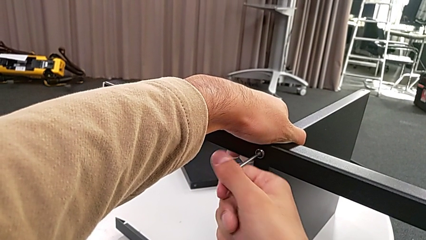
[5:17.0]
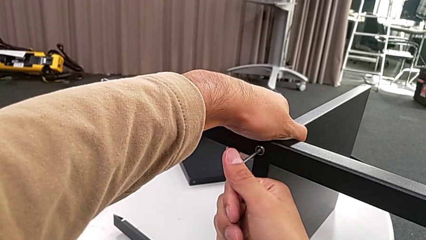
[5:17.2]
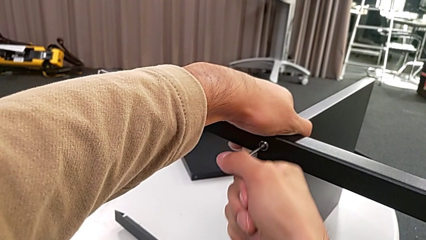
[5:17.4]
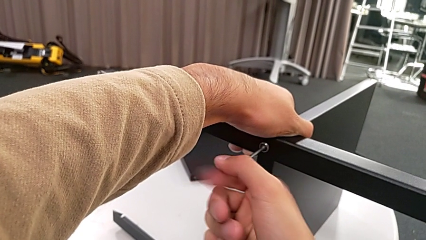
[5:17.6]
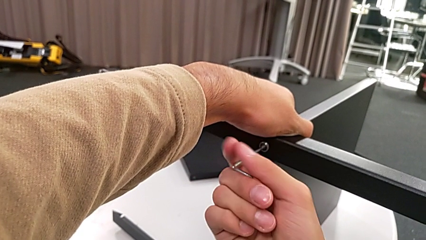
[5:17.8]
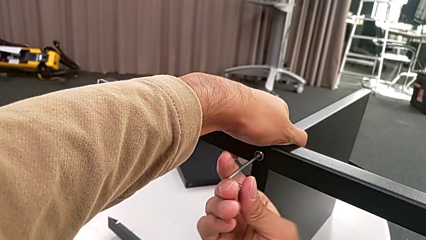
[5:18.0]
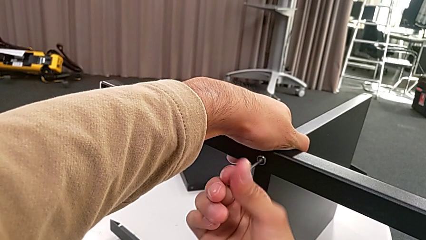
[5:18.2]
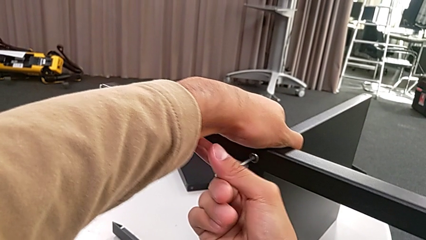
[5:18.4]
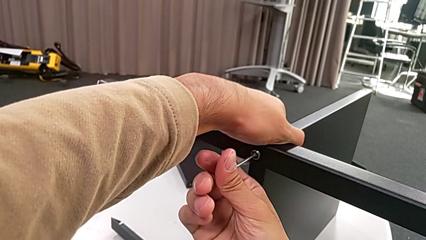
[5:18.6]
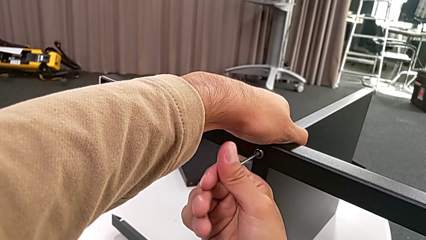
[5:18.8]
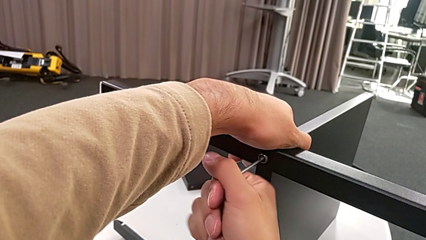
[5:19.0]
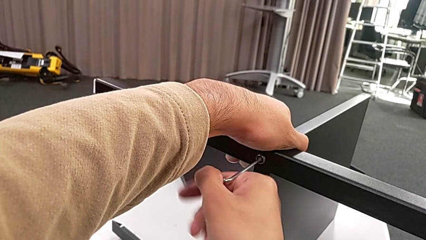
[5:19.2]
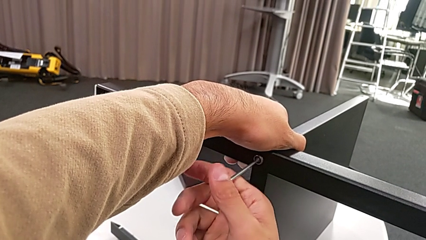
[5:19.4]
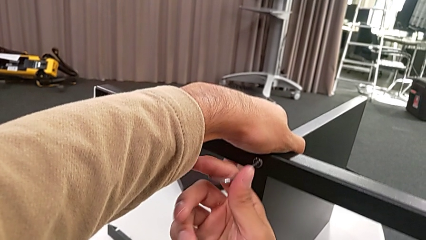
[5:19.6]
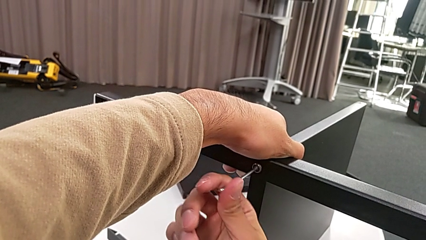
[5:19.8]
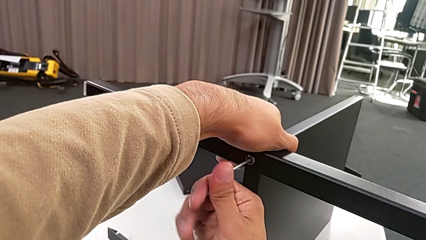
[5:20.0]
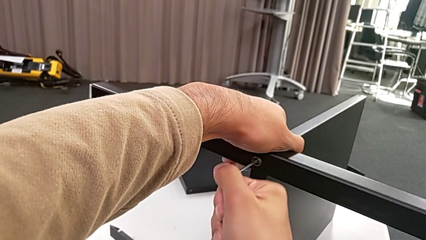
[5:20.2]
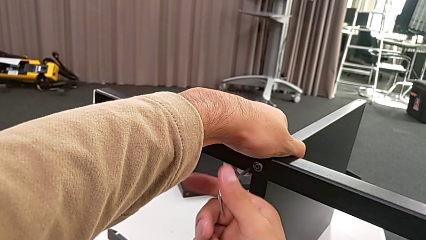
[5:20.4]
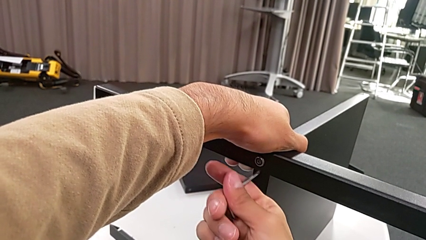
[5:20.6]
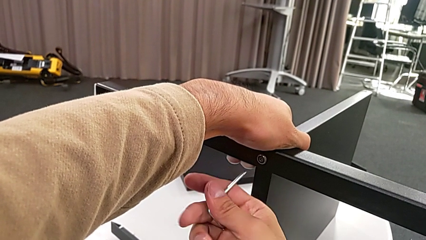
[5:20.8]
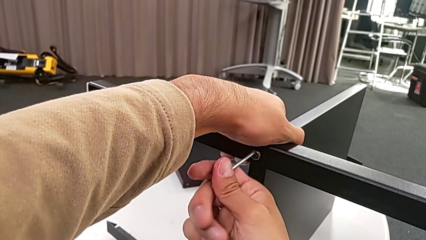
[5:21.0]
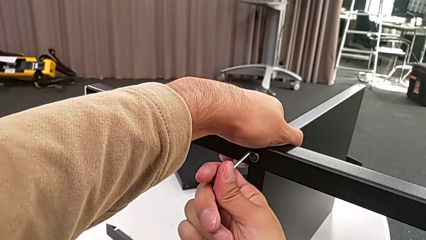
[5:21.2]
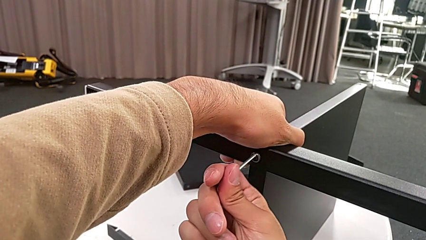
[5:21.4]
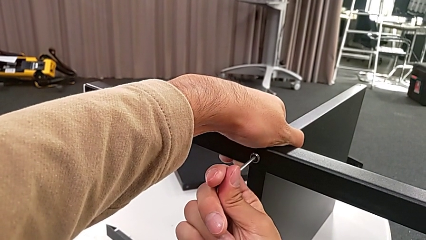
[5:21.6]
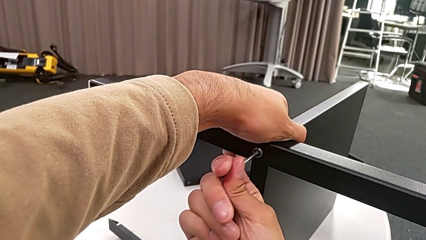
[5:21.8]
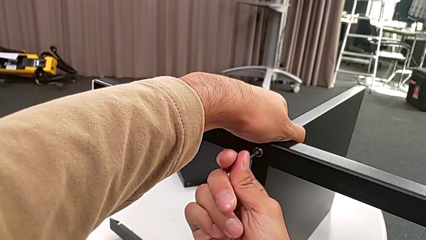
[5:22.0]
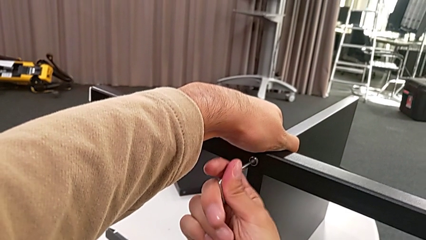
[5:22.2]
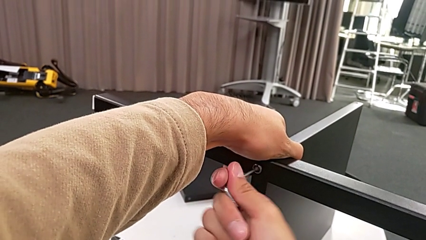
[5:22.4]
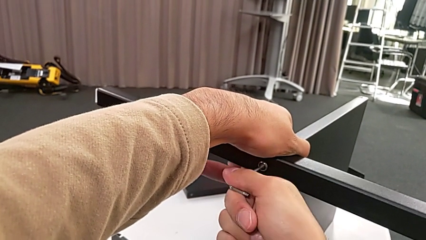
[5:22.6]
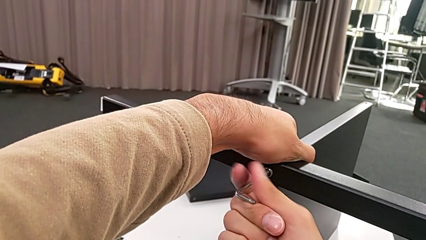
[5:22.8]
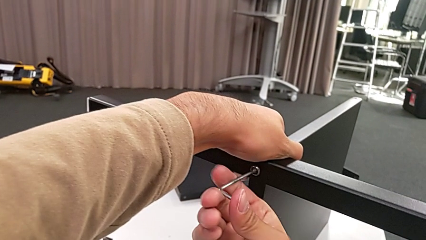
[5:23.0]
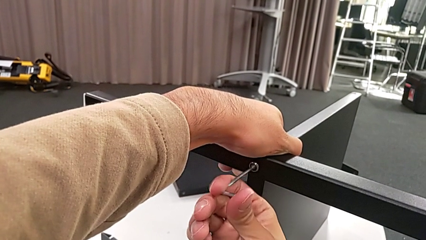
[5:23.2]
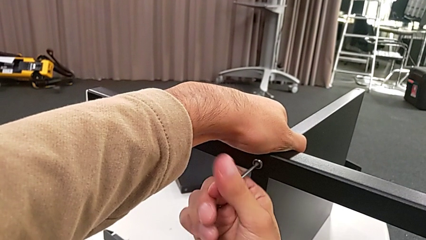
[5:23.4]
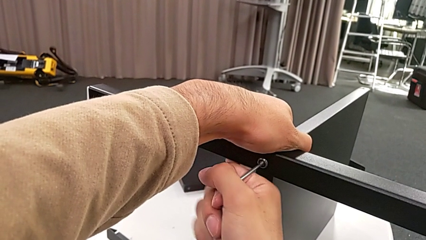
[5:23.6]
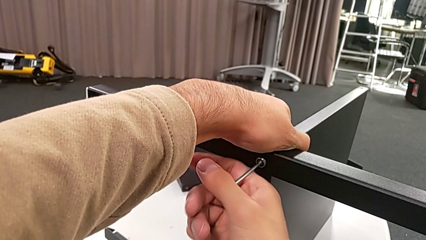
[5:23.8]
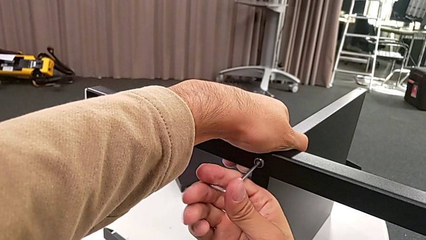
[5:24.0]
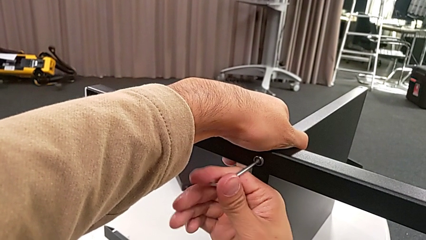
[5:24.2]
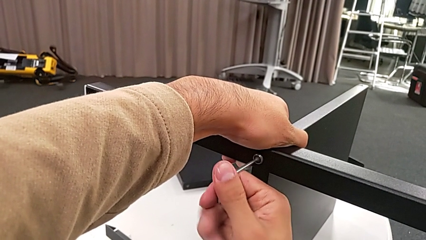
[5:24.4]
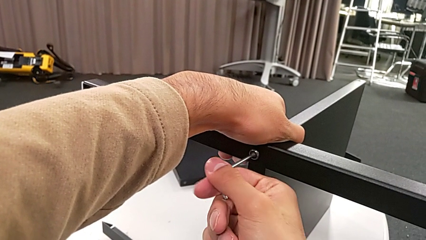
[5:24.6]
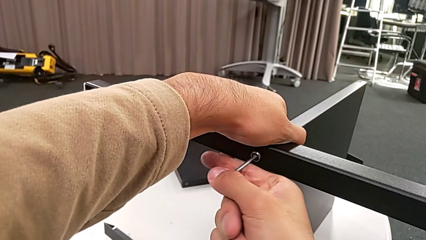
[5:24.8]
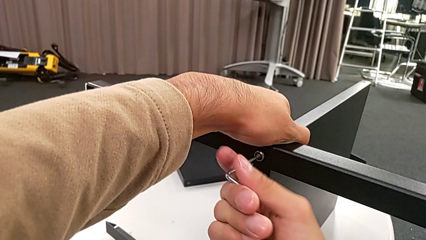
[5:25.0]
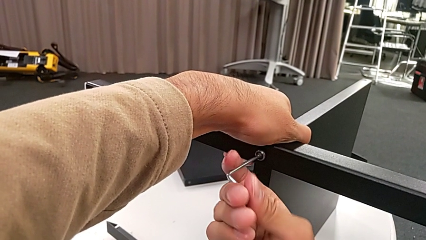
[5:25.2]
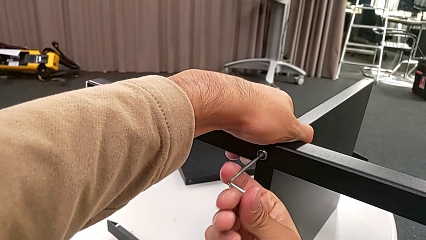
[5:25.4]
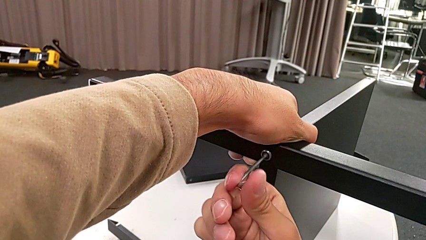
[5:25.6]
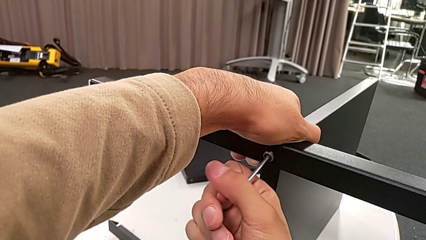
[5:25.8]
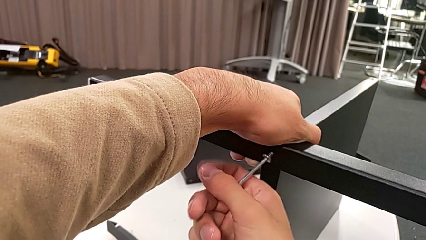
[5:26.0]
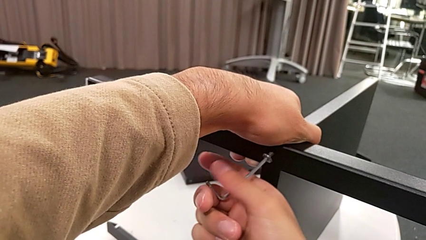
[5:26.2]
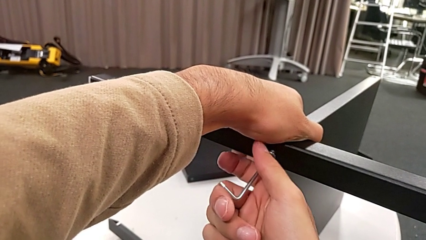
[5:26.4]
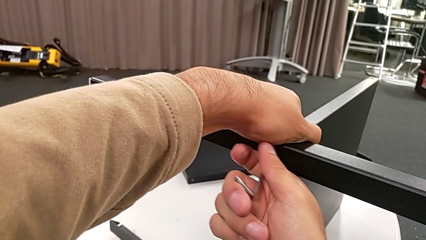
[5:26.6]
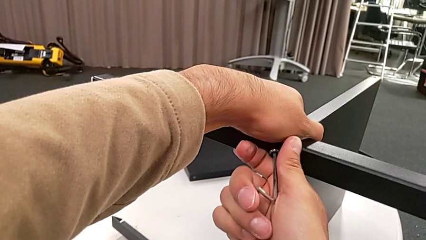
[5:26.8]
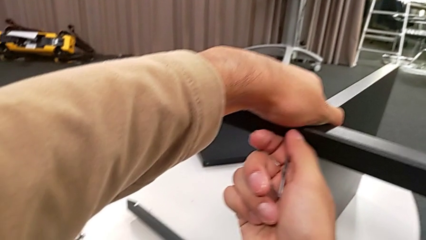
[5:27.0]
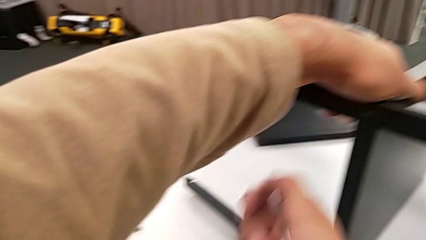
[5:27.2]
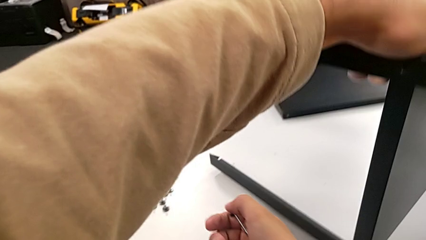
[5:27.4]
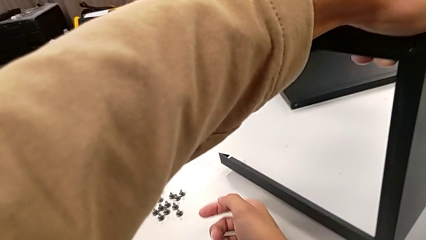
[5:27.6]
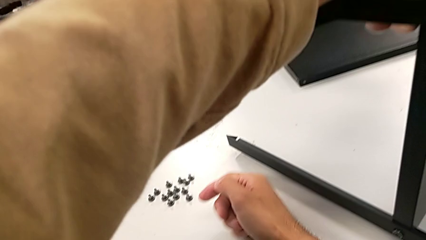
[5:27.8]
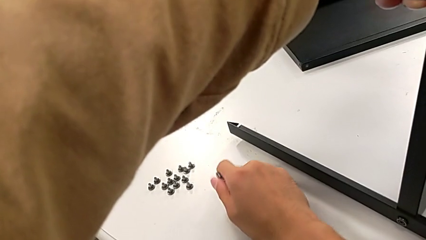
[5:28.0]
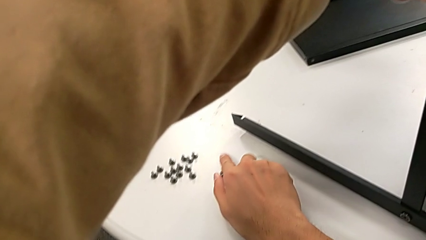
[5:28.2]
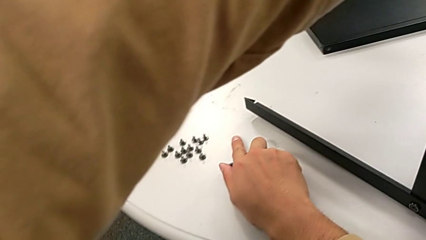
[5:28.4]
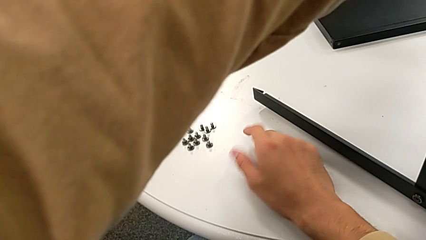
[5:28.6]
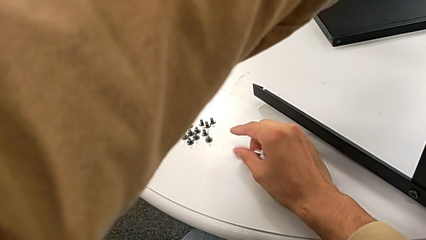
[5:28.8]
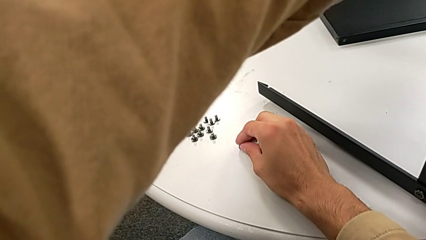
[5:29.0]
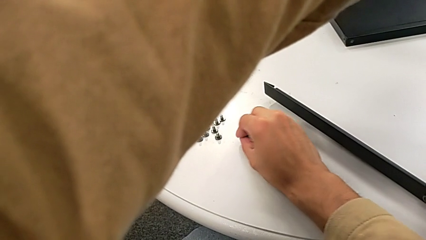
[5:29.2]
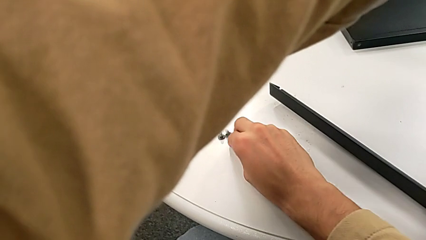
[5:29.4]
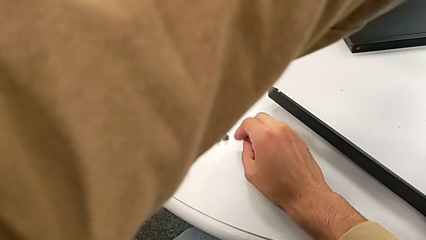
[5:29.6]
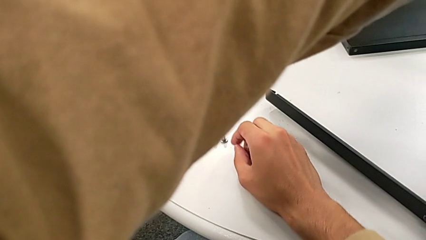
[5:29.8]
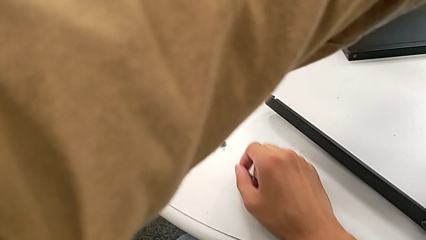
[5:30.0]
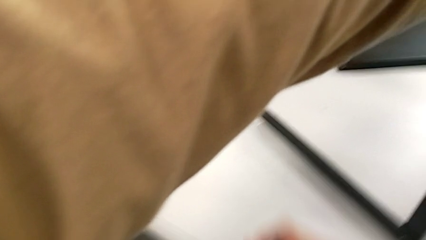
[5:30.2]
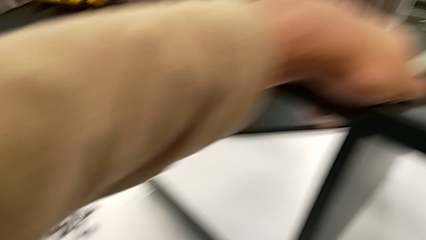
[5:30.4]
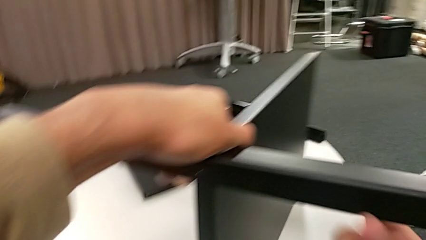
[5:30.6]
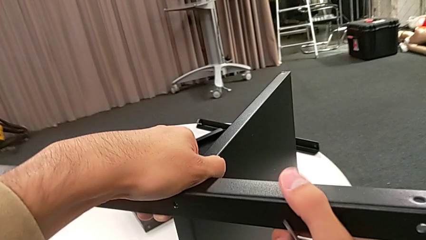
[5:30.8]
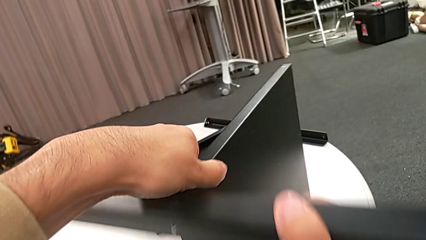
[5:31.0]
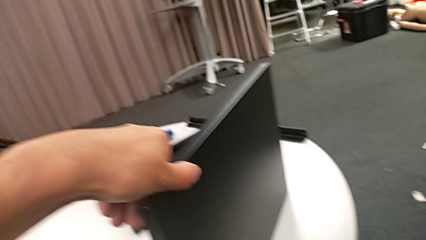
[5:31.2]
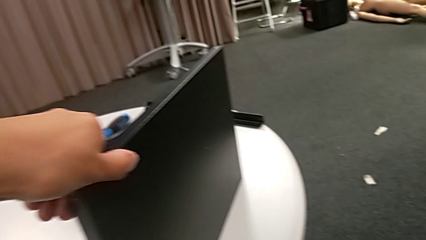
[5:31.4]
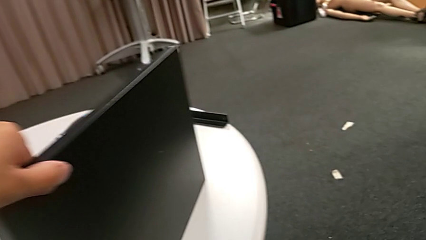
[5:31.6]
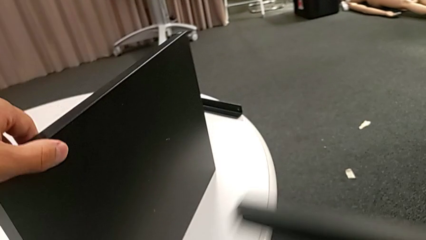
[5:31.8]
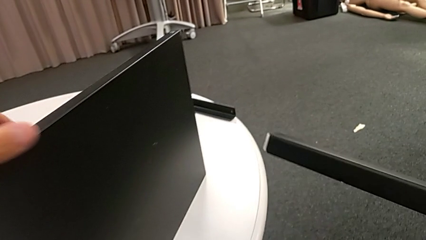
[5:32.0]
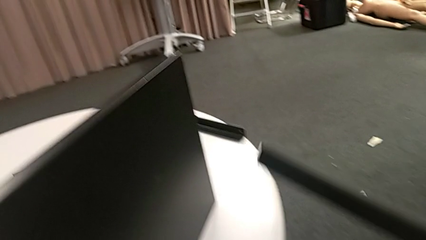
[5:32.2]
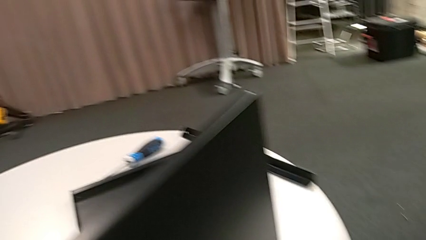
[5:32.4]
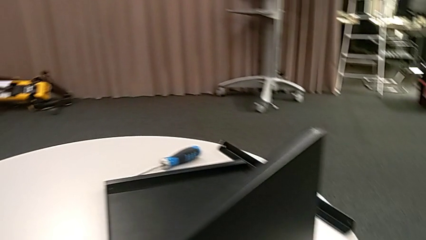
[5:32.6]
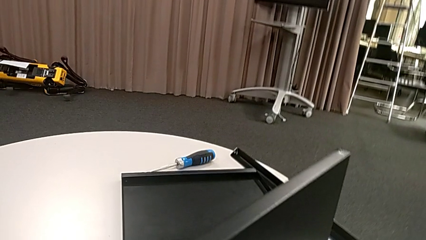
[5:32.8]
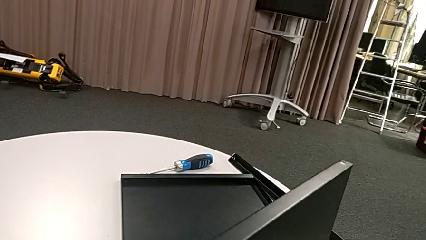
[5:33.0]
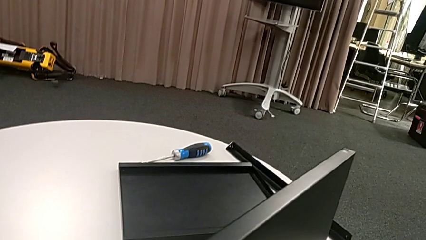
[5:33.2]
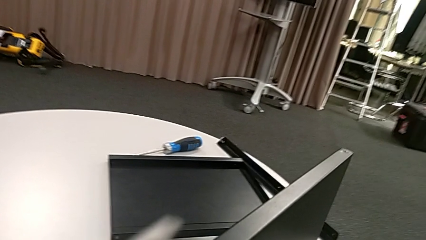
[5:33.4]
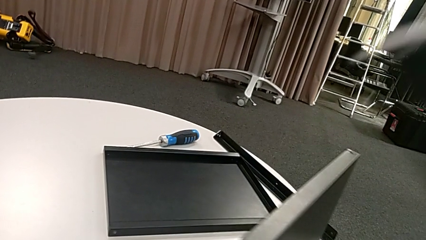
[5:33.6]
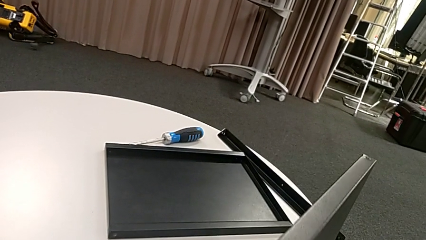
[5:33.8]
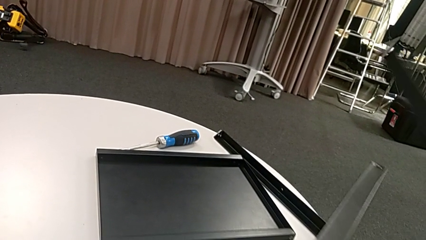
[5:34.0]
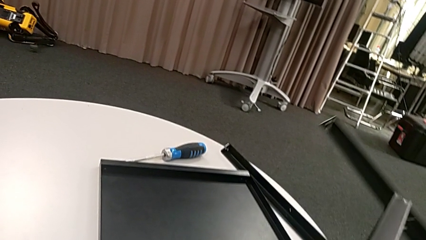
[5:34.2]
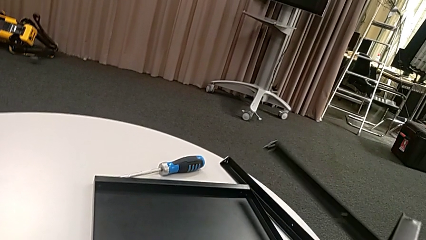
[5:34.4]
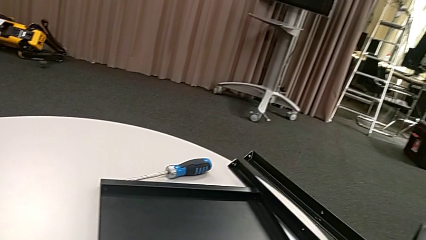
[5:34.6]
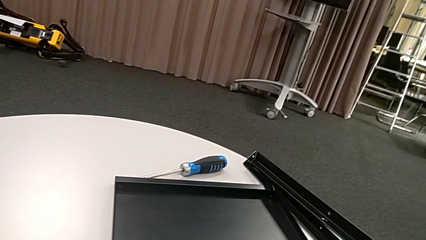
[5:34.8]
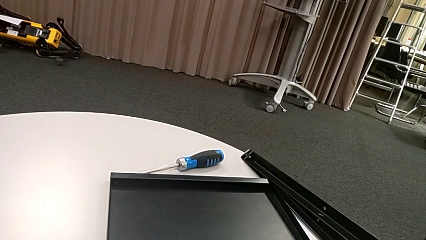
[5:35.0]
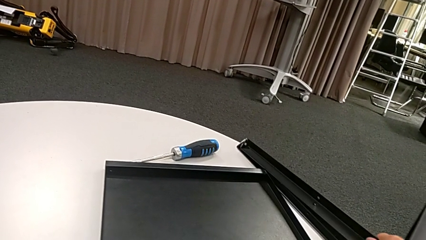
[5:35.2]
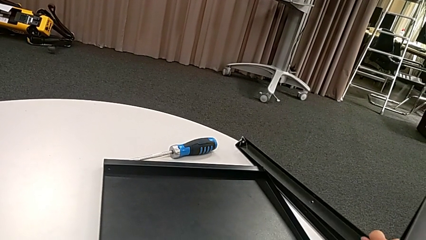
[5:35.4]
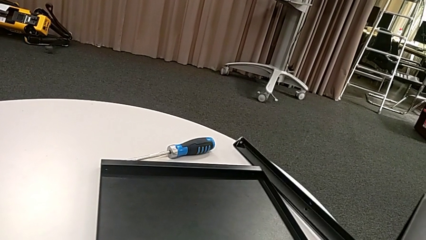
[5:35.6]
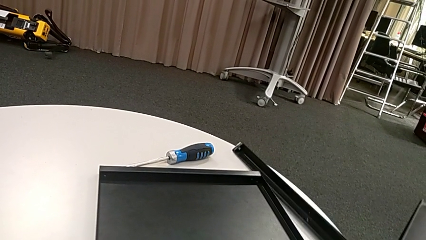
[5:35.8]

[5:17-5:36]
The camera wearer is disassembling the third leg. They keep unscrewing the hex socket head, withdraw the Allen wrench, insert the Allen wrench, unscrew the hex socket head, disassemble it, place it, approach the leg, disassemble it and place it.
